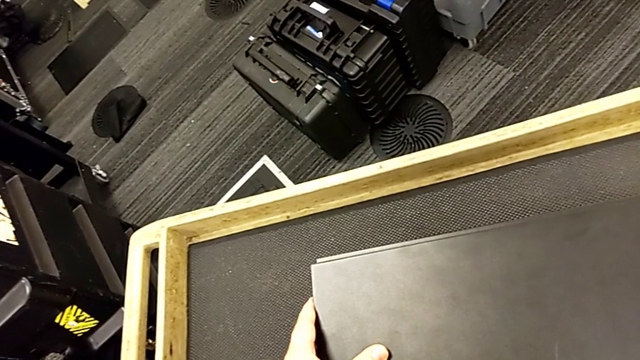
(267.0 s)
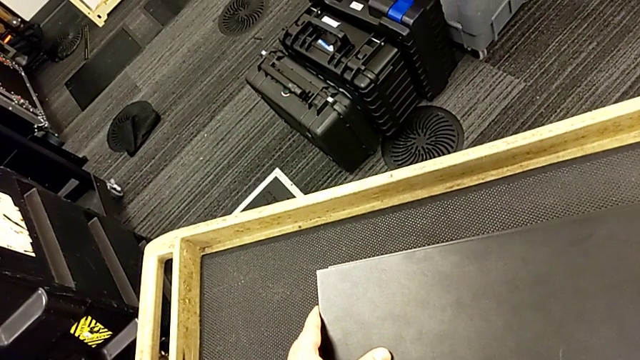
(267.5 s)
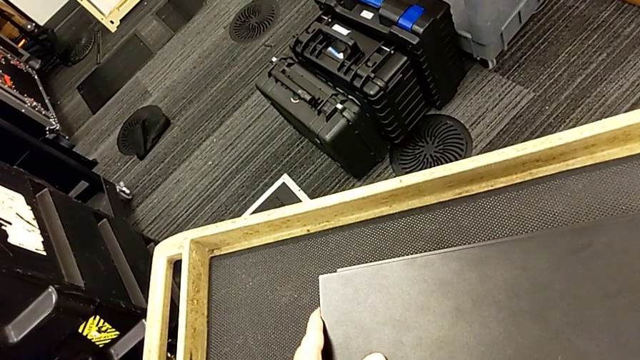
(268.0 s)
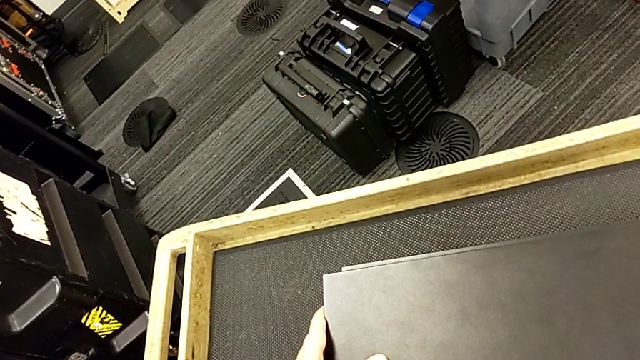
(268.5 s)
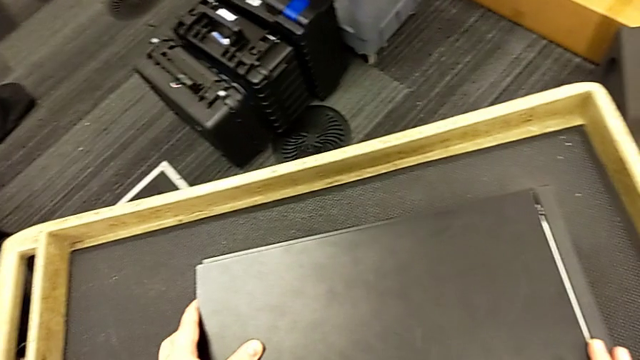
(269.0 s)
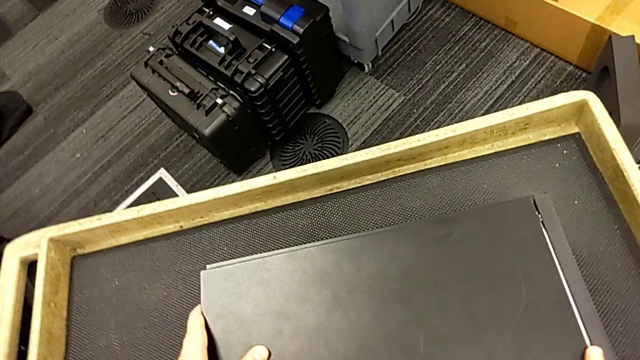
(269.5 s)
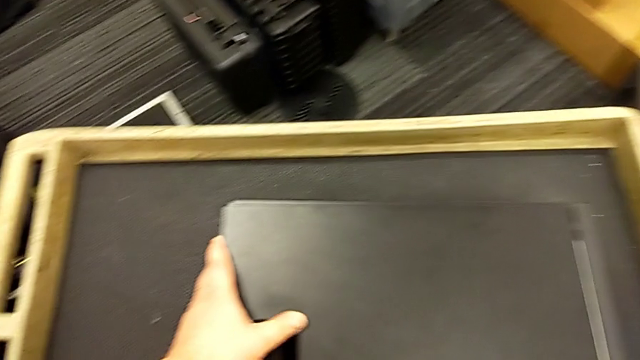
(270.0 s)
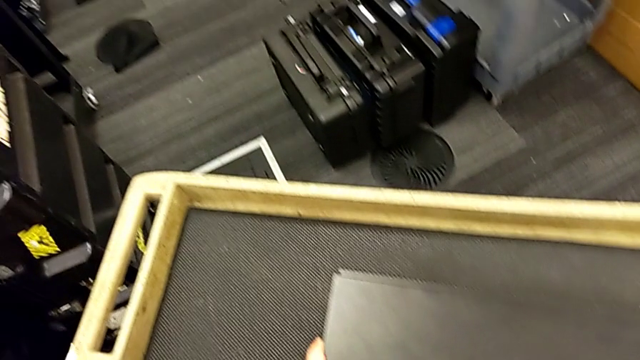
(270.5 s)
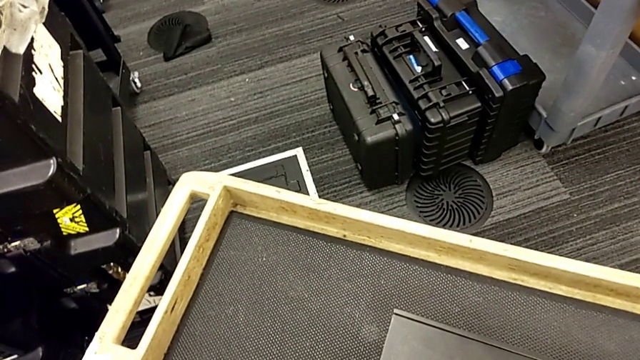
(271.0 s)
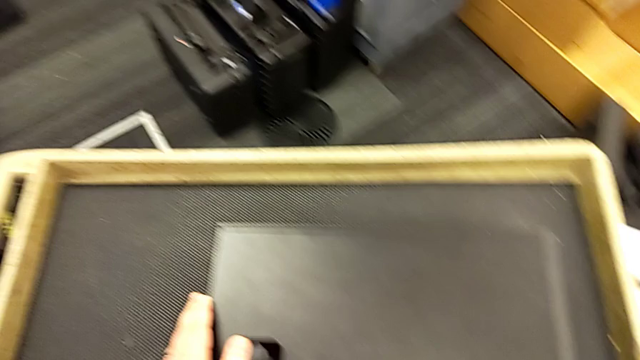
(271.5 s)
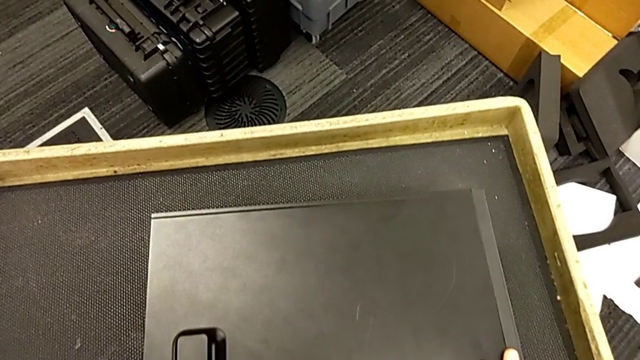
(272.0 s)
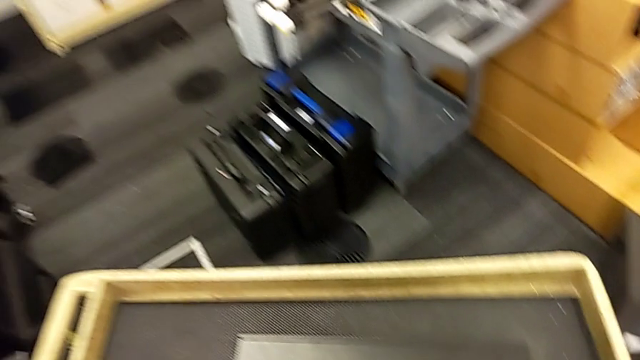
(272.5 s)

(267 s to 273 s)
The camera wearer is attaching their computer cover. They place the cover.

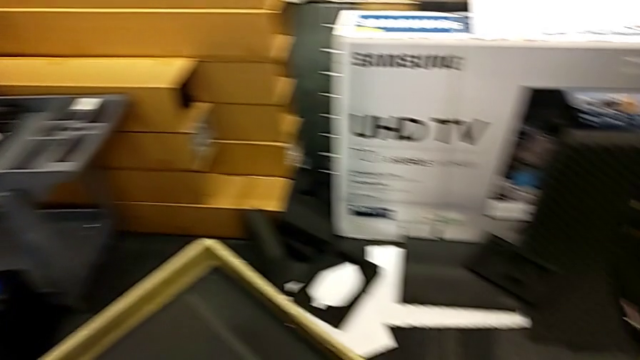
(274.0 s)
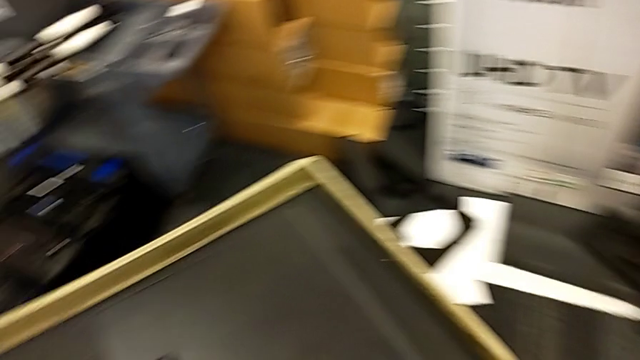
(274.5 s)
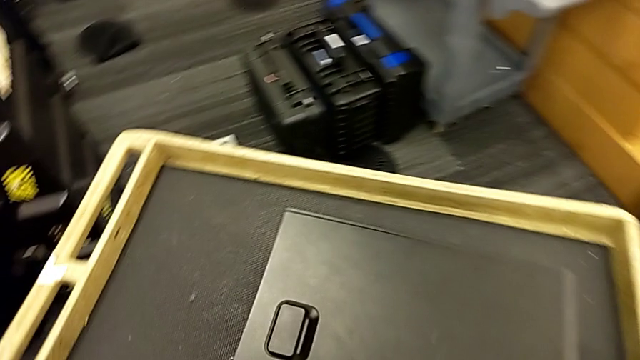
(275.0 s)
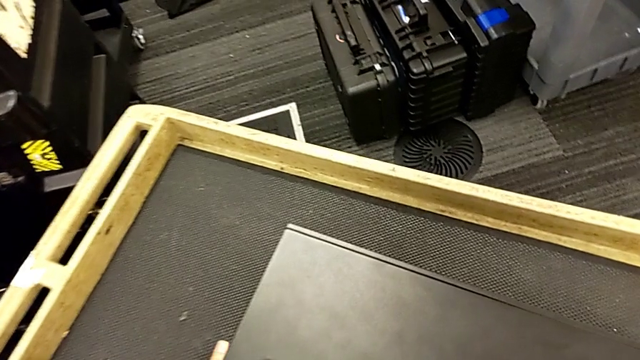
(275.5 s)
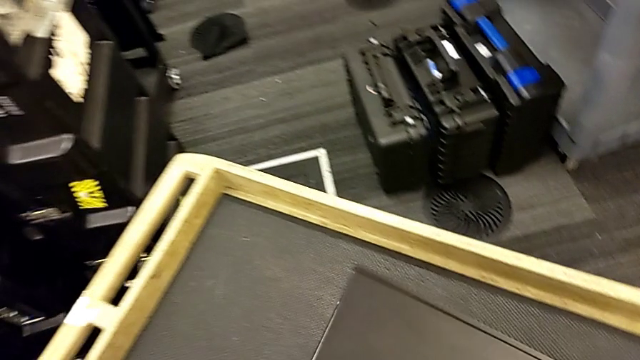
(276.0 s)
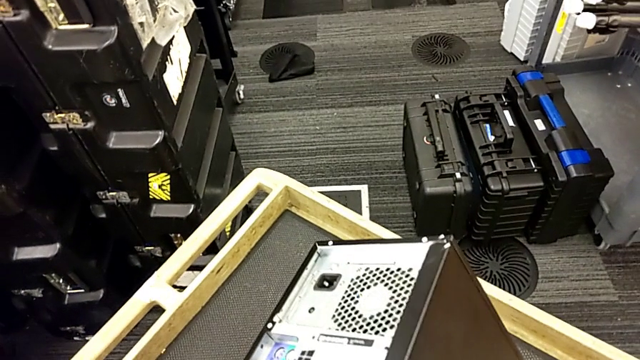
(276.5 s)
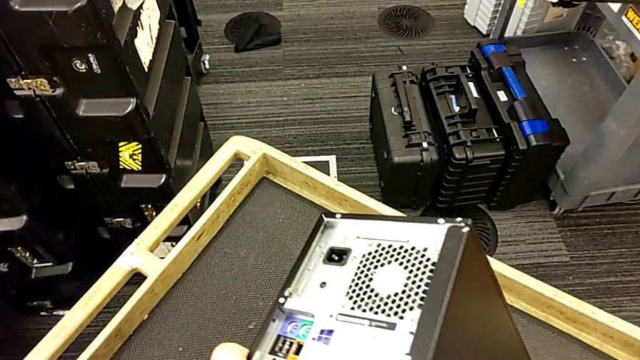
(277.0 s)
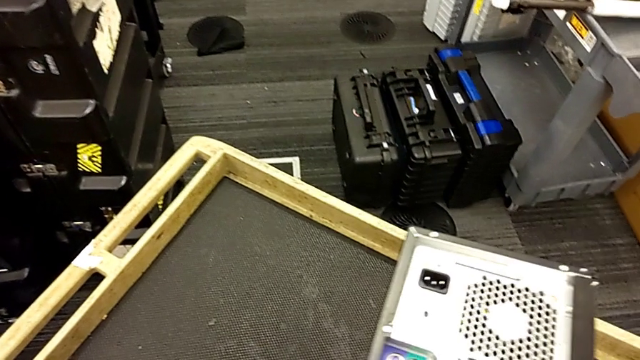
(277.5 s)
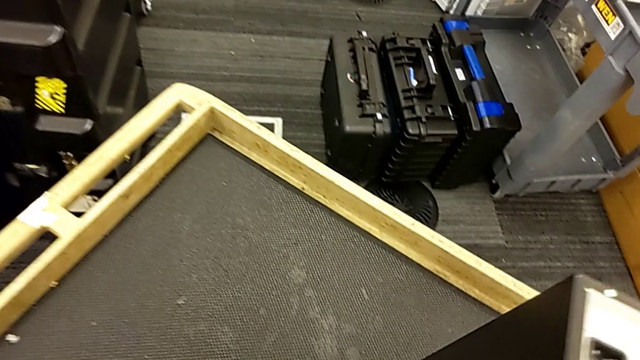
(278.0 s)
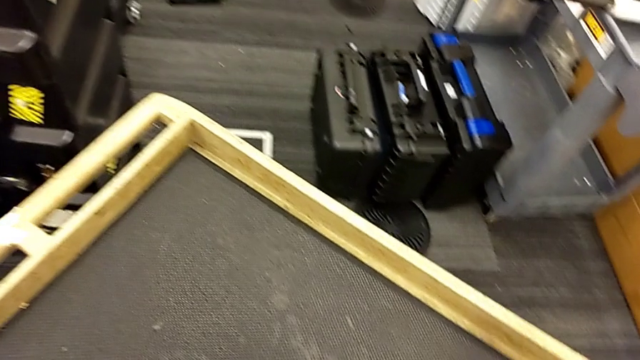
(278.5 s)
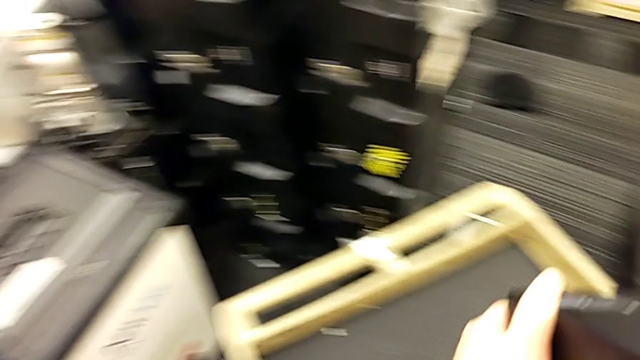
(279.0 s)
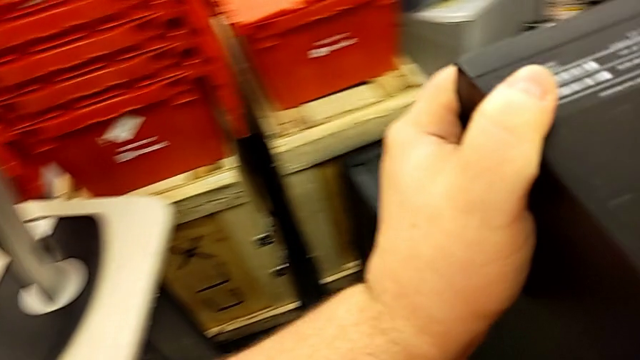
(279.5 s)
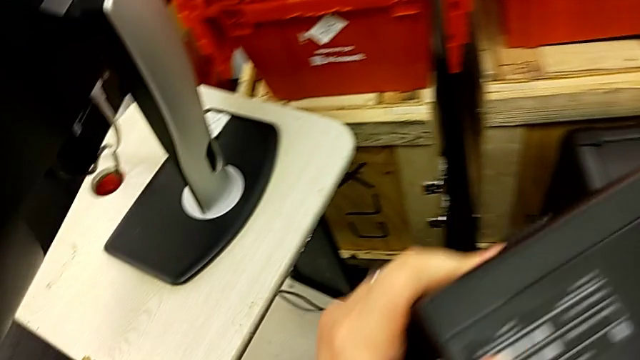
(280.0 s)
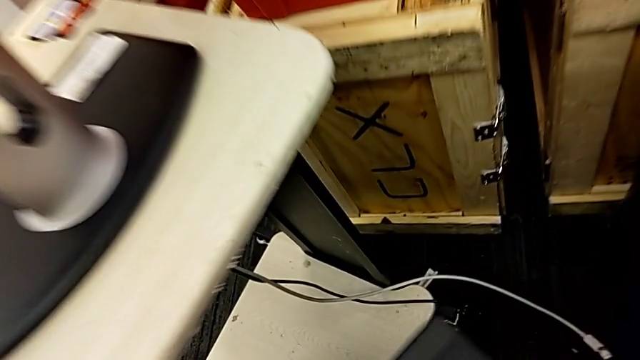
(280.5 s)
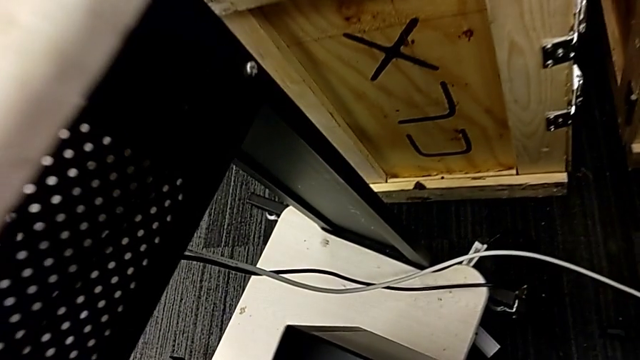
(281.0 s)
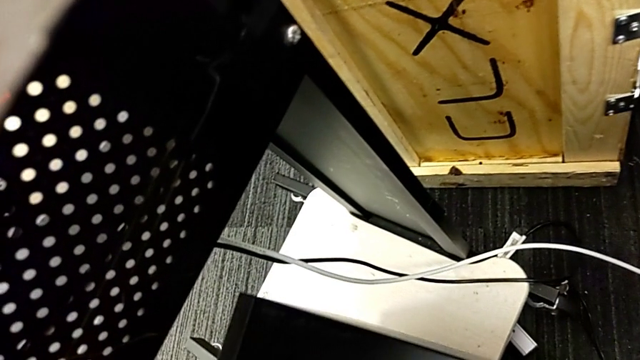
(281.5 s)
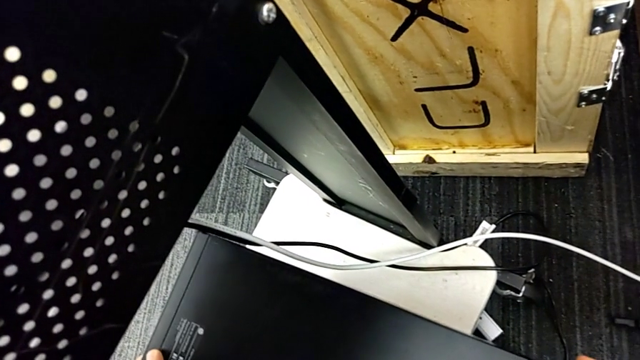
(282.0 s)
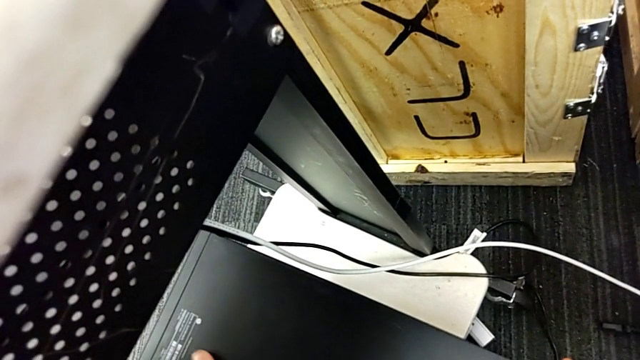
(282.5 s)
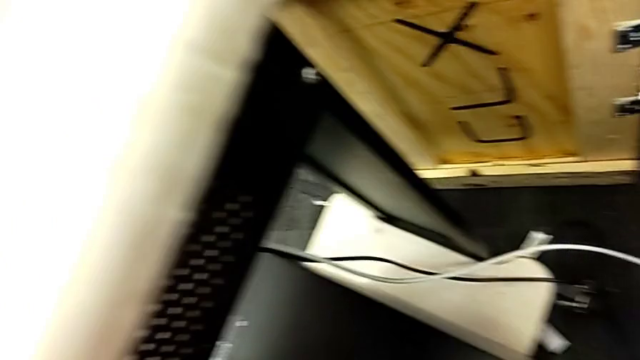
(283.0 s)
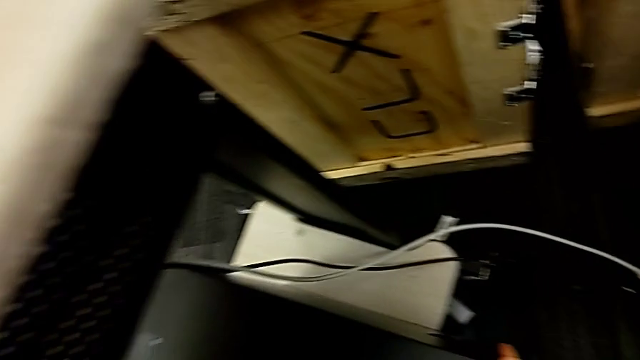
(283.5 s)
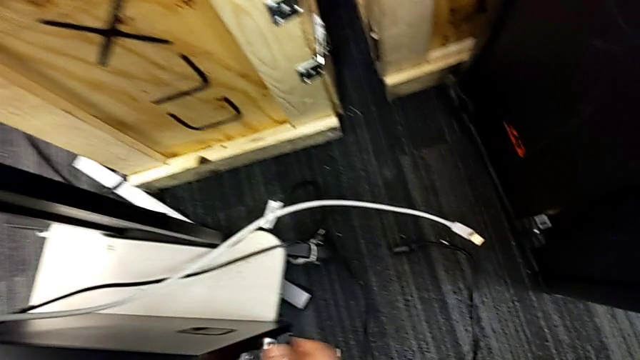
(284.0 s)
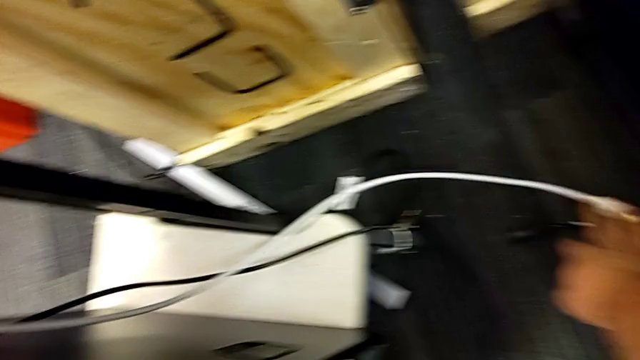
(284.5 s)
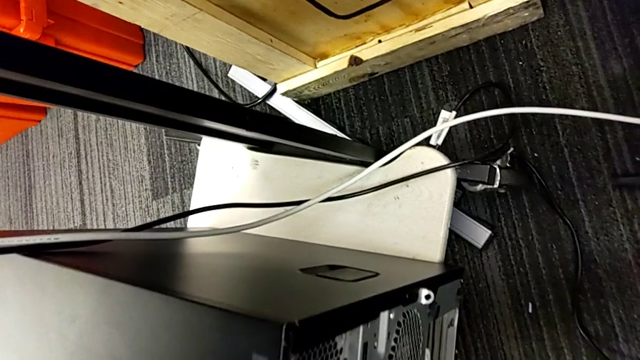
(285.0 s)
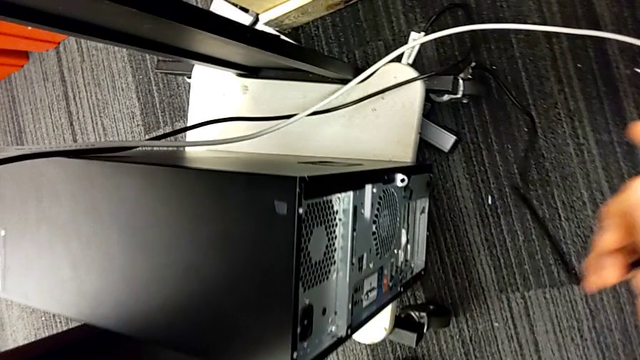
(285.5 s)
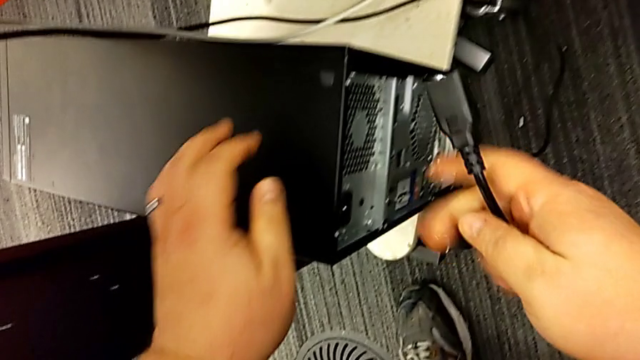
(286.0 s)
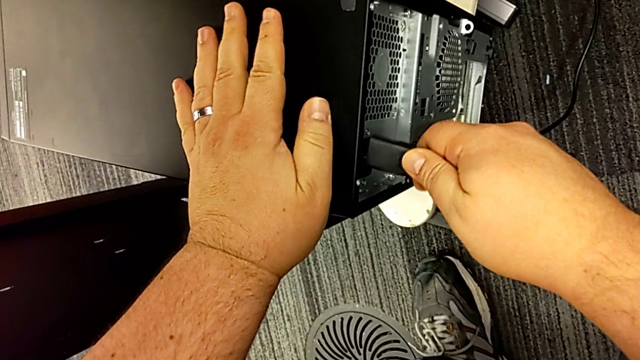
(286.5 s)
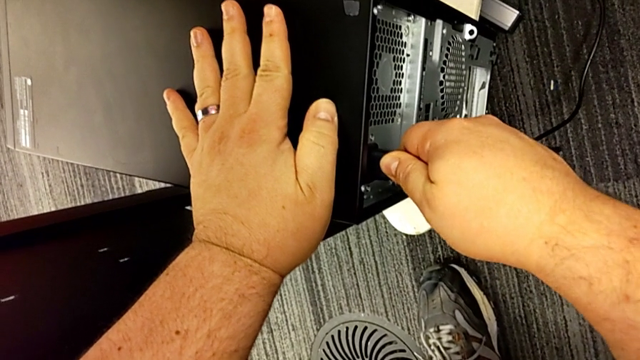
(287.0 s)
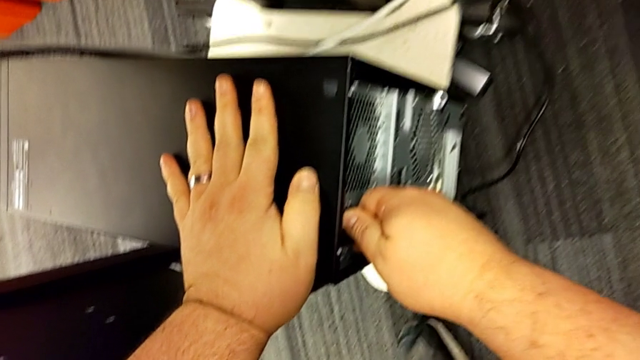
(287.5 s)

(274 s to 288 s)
The camera wearer places the computer tower. They grab the computer tower, flip it, place it and insert the cable power supply.
